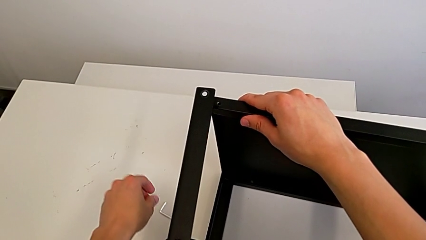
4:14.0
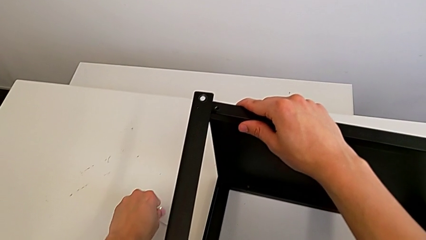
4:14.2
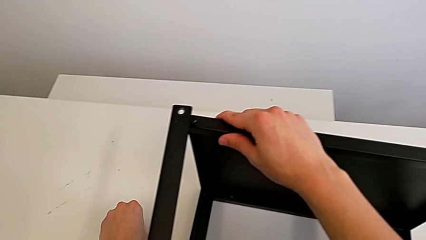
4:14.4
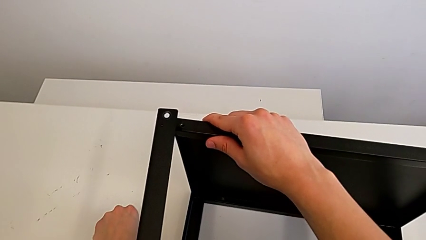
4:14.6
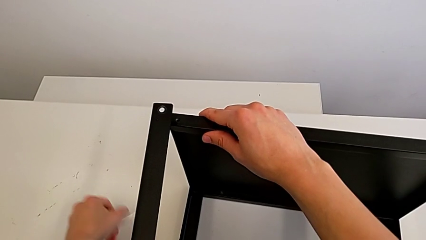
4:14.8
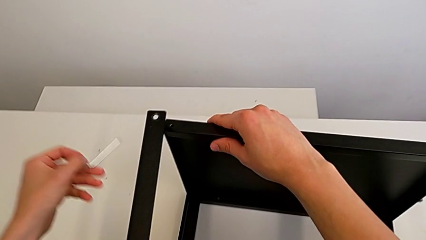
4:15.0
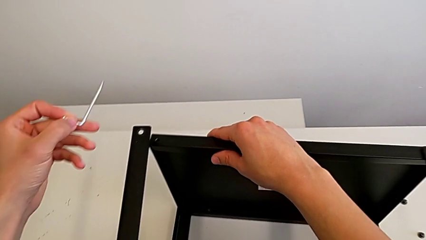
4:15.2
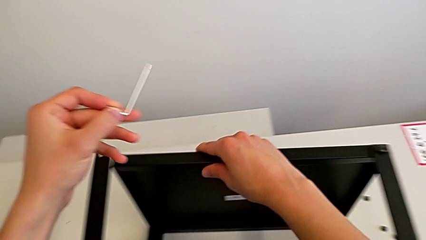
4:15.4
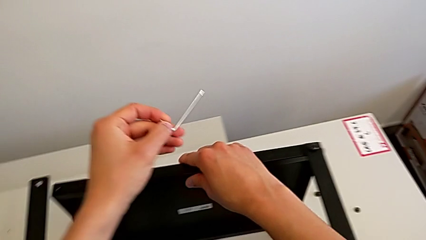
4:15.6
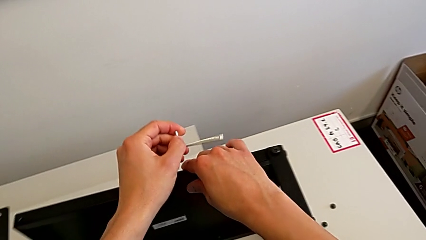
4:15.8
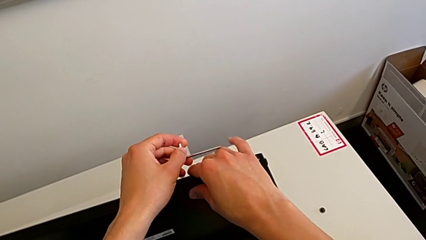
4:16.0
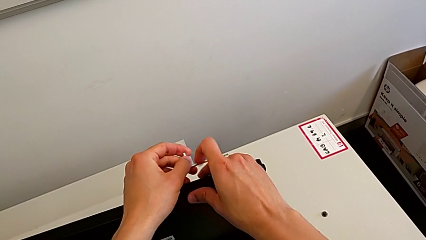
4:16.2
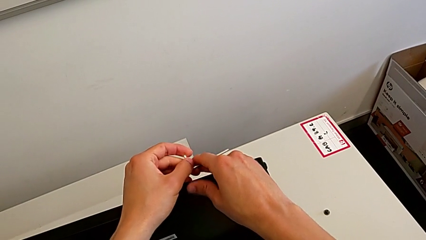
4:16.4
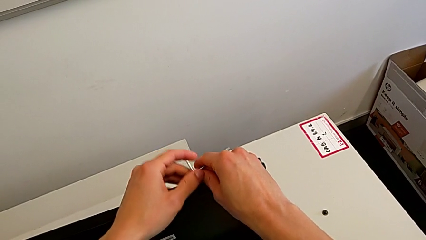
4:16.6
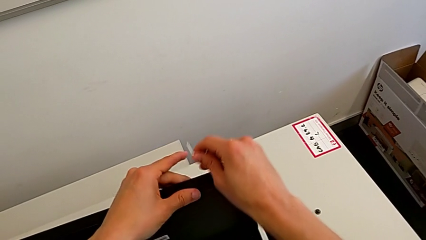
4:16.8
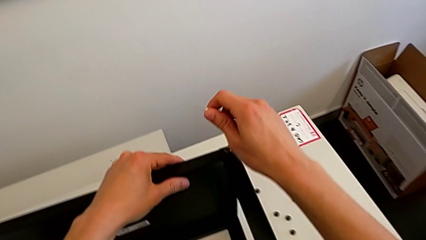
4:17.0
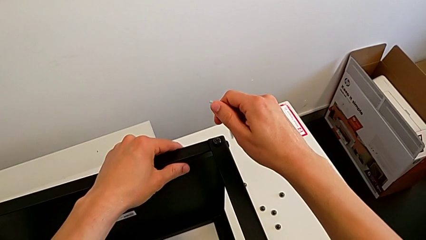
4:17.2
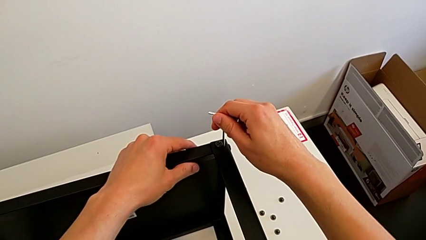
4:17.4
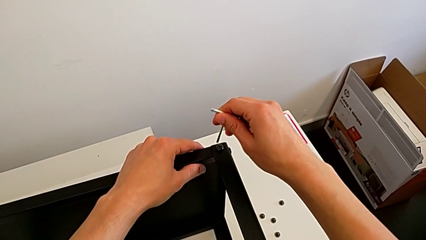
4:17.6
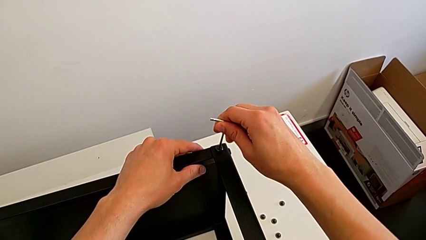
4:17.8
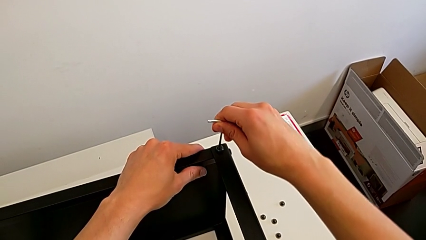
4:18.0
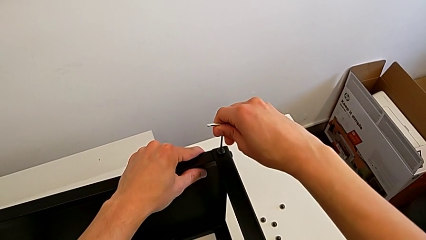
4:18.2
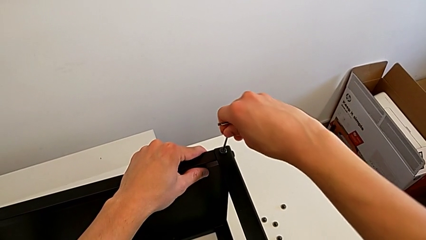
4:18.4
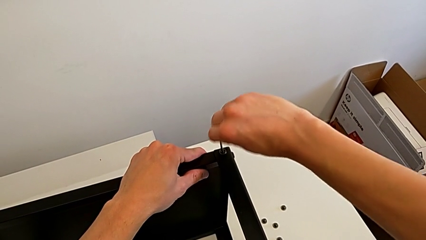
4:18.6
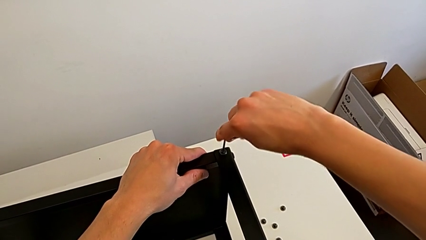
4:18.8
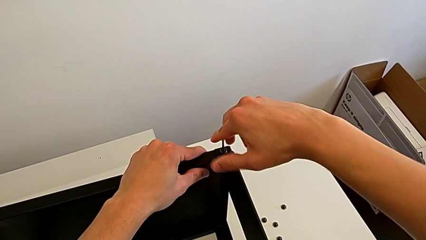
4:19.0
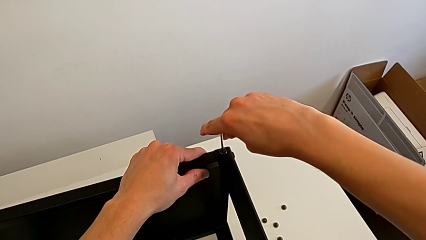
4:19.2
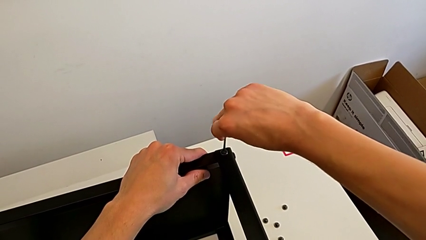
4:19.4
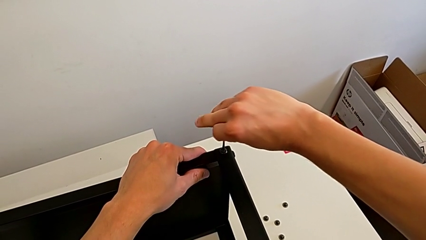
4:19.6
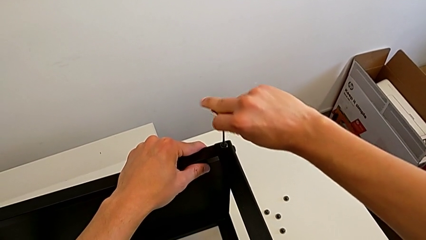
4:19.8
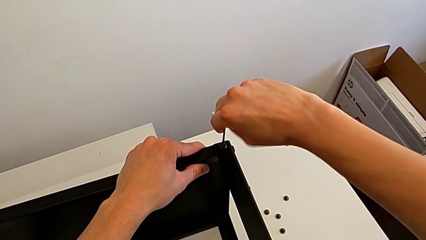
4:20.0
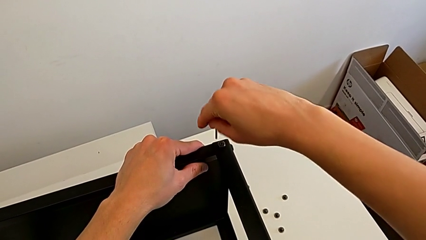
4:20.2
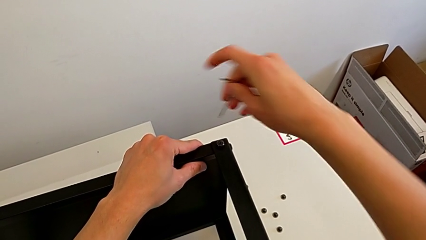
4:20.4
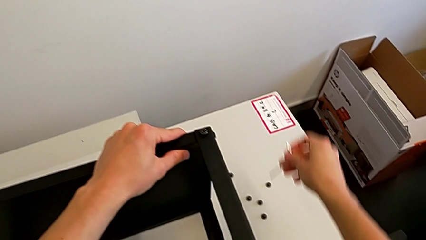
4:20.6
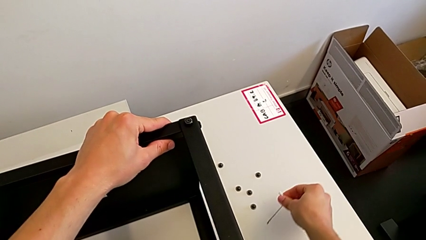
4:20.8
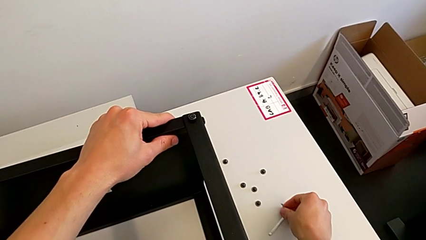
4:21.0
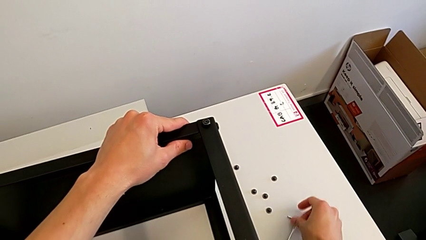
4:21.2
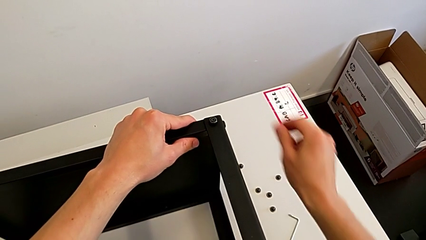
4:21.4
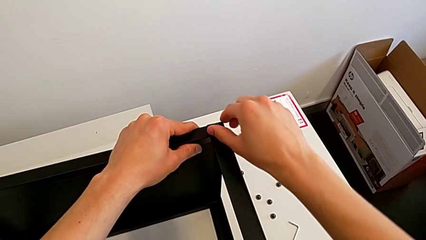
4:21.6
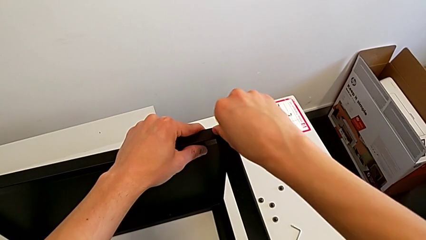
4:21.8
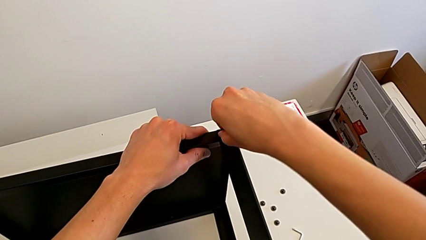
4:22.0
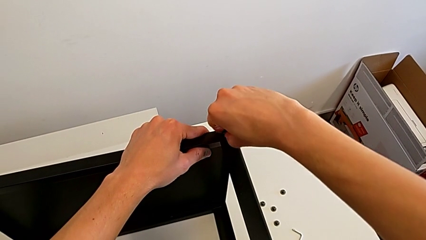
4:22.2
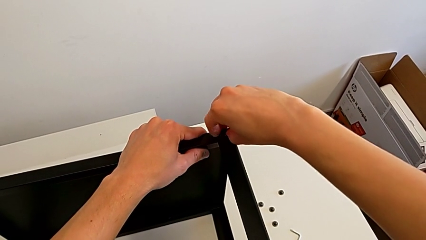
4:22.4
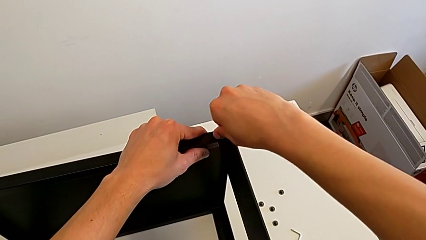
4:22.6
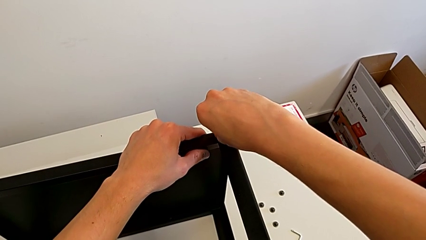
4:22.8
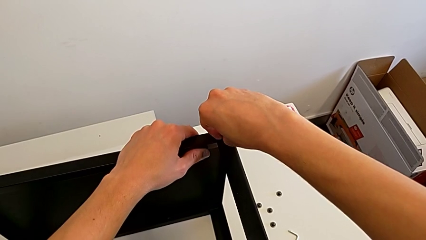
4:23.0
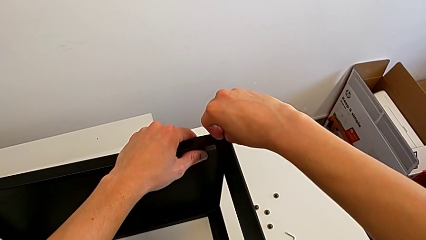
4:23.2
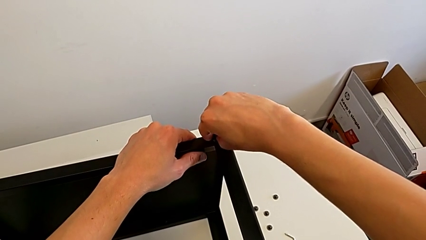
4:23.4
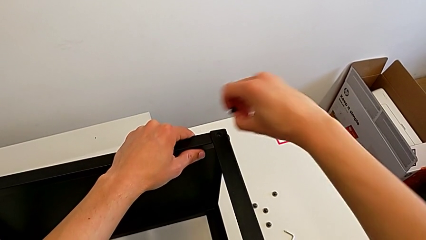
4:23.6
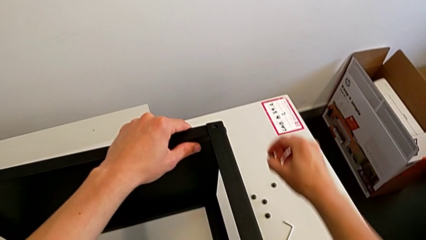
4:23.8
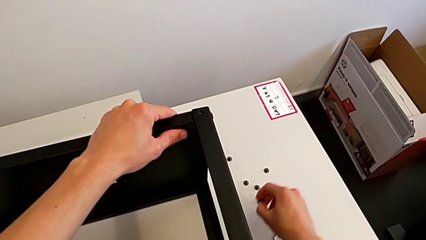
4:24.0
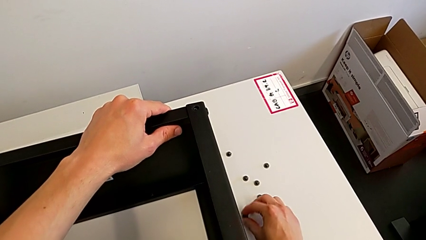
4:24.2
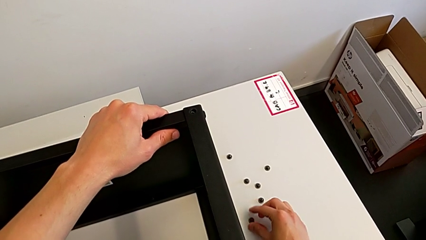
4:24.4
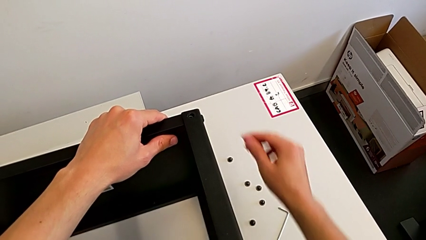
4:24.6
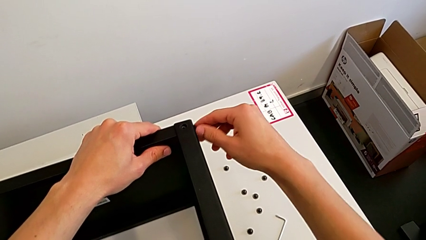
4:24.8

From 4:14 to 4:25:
The camera wearer is unscrewing the fifth screw of the table. They grab the Allen wrench, insert it, withdraw it and place it. They unscrew the hex socket head, disassemble it and place it.

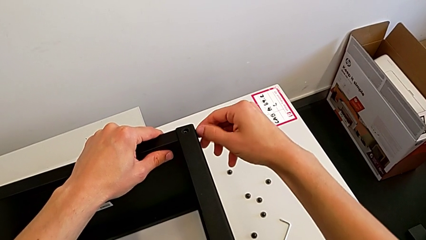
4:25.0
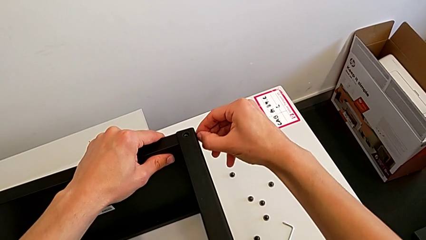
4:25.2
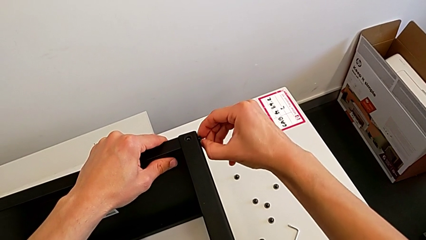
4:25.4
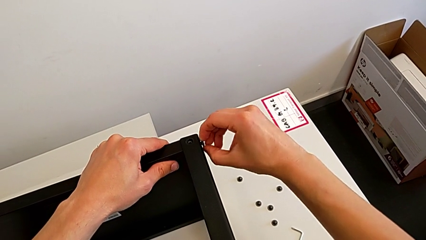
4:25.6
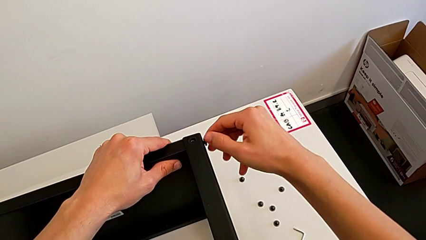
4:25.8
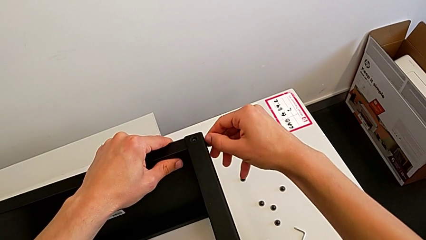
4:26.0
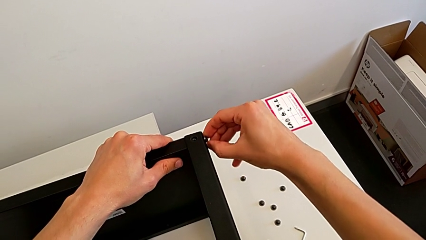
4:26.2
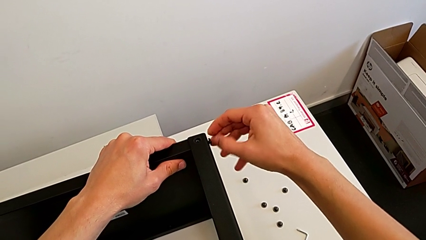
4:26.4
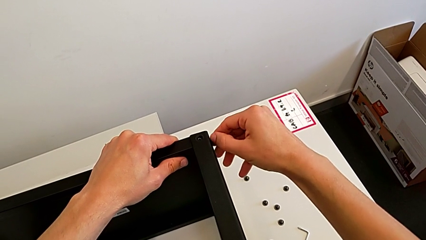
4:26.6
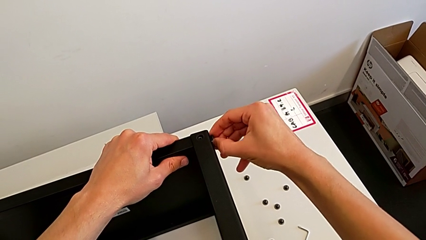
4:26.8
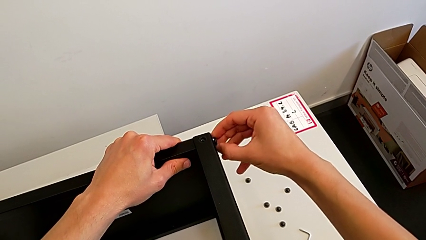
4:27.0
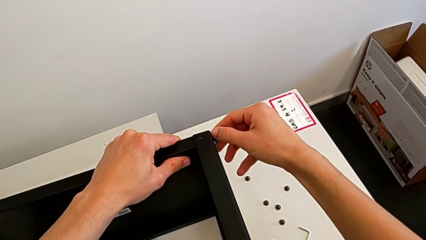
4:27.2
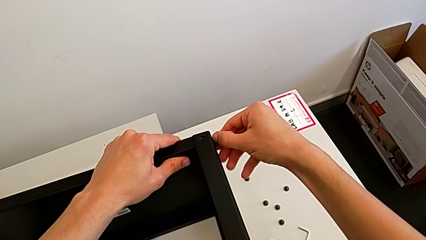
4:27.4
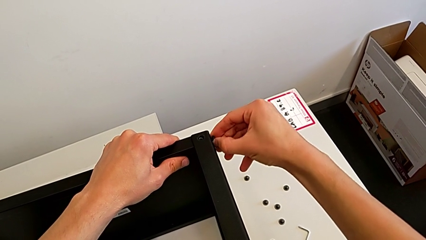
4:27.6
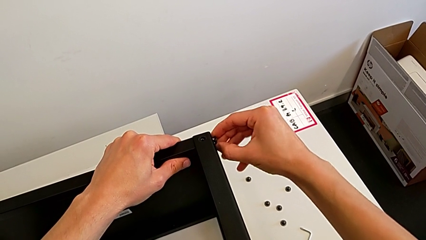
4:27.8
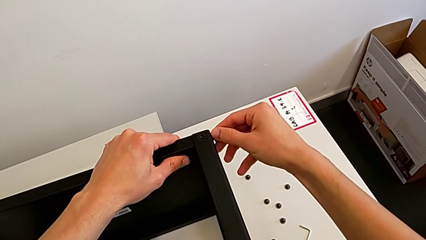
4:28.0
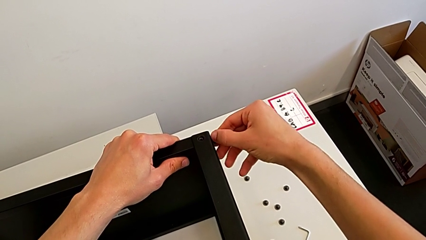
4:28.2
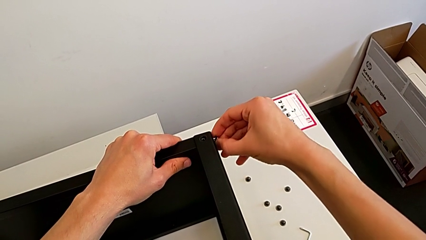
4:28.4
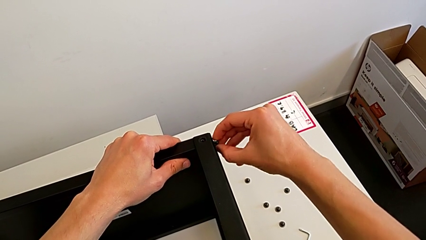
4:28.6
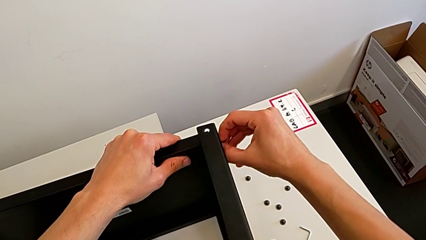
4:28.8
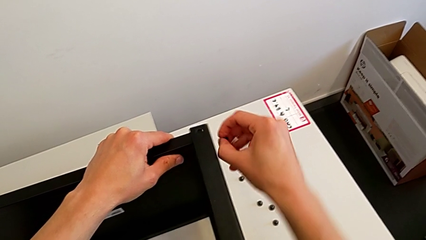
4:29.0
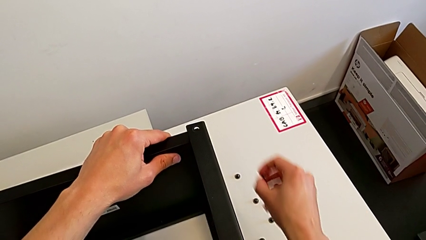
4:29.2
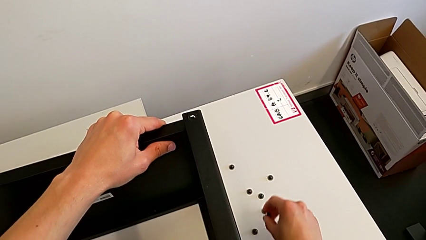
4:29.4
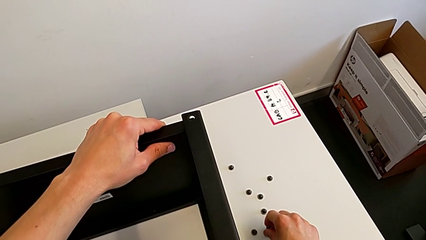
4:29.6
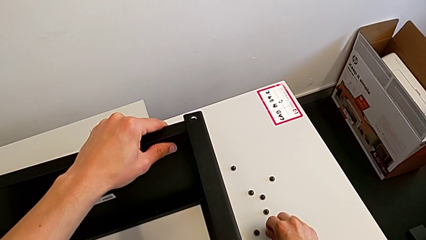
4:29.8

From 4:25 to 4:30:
The camera wearer is disassembling the top table. They unscrew the hex socket head, disassemble it and place it.
